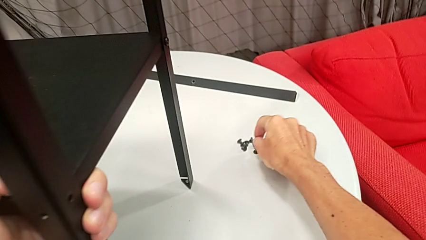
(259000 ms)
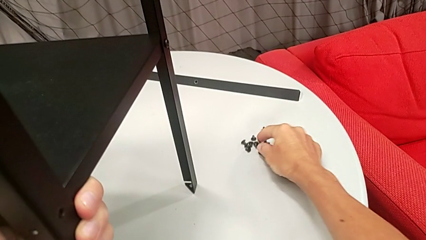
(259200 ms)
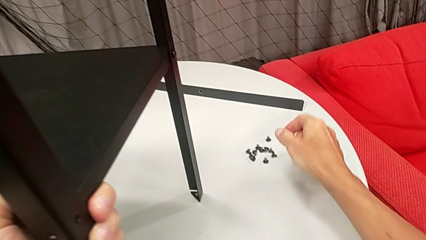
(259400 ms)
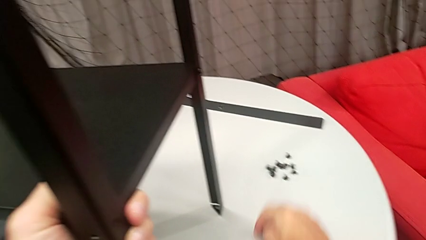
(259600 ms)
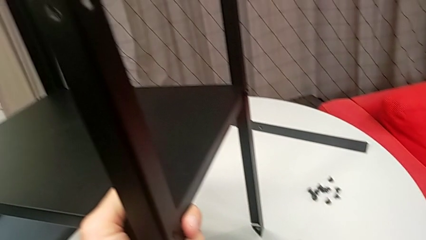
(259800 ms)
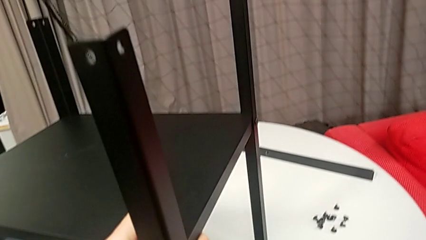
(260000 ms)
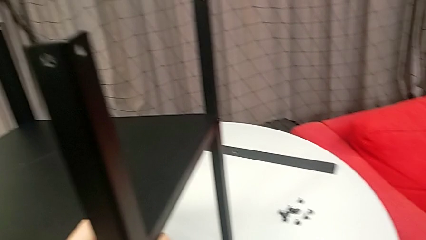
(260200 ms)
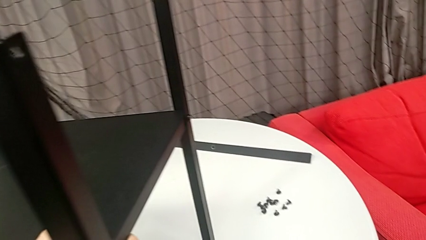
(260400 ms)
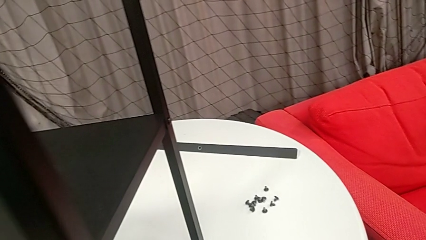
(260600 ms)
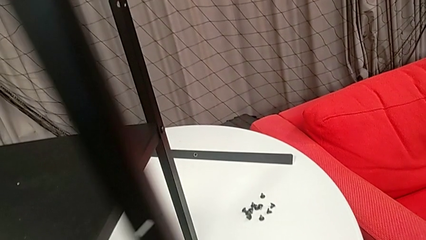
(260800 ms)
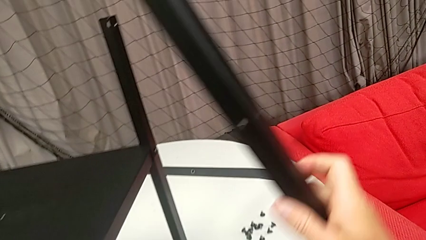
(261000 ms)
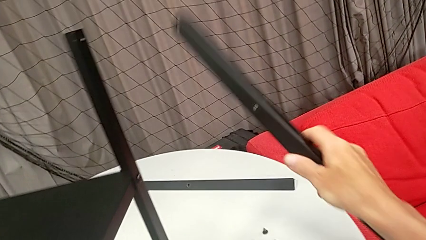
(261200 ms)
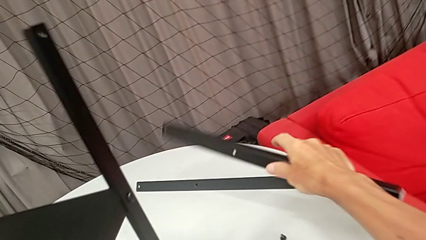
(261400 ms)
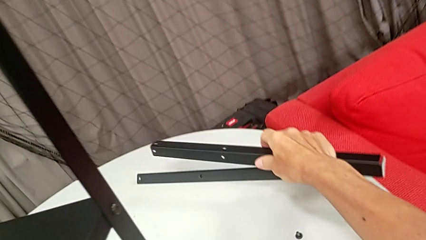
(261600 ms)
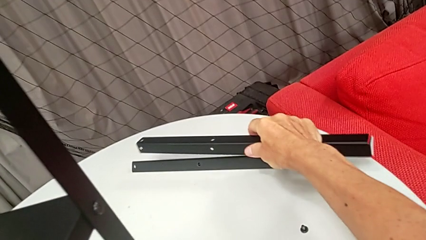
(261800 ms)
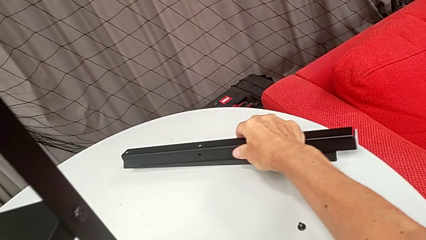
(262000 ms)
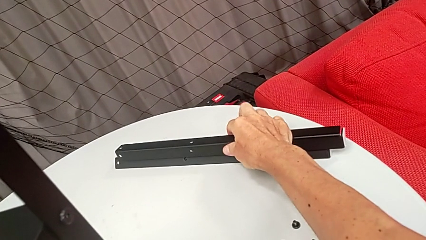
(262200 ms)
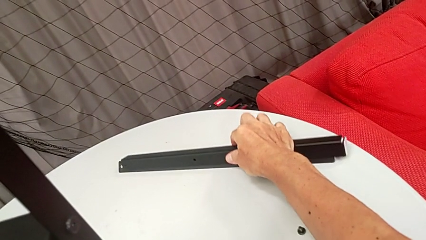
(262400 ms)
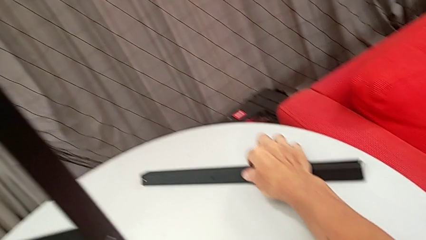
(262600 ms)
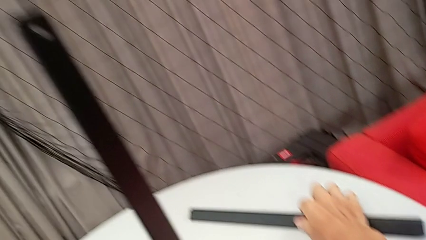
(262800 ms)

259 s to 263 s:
The camera wearer is disassembling the second leg from the shelf. They place the hex socket head, approach the second leg, disassemble it and place it.

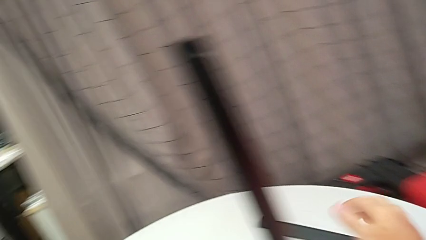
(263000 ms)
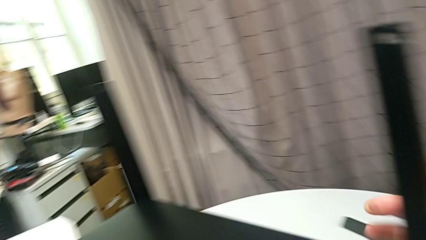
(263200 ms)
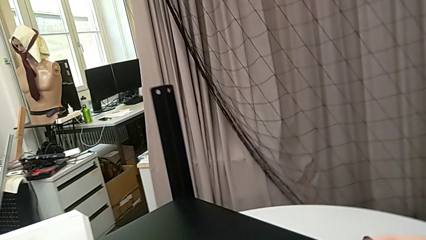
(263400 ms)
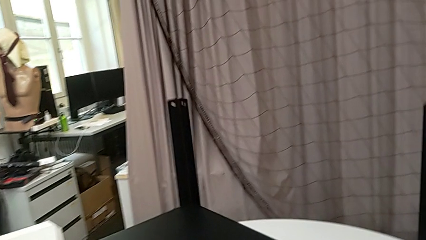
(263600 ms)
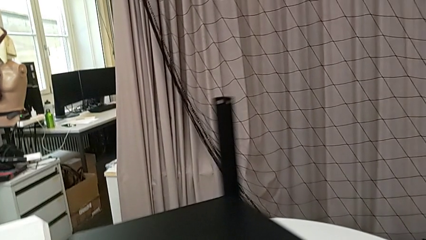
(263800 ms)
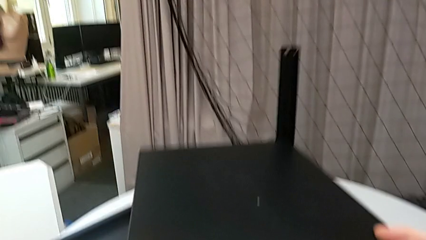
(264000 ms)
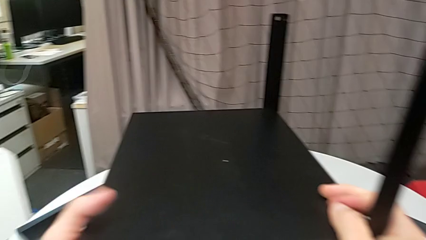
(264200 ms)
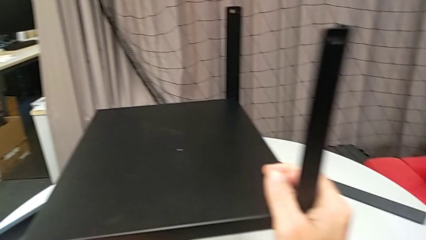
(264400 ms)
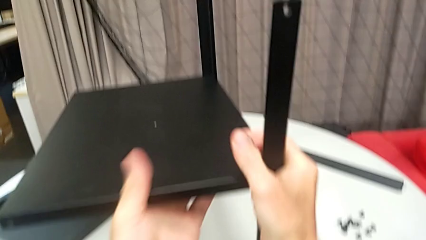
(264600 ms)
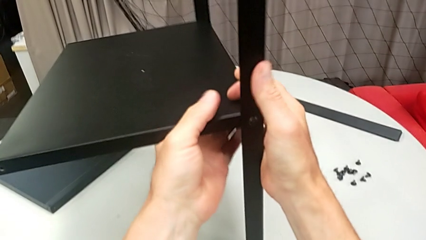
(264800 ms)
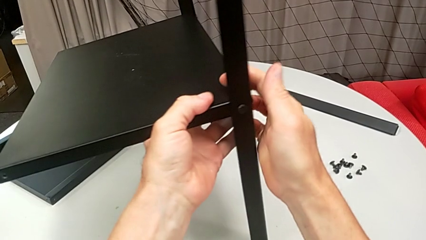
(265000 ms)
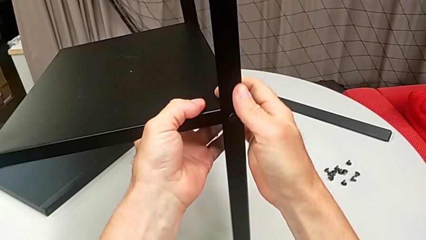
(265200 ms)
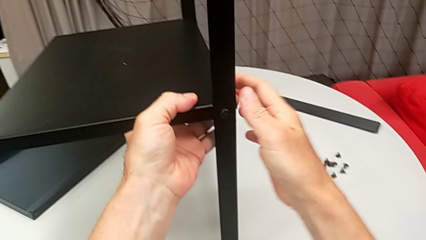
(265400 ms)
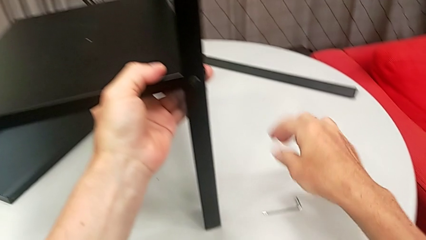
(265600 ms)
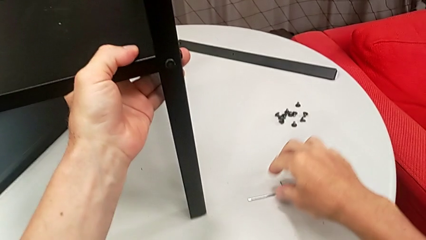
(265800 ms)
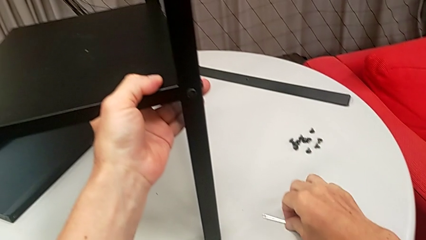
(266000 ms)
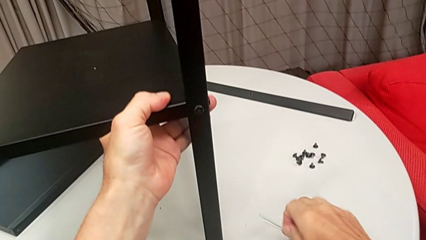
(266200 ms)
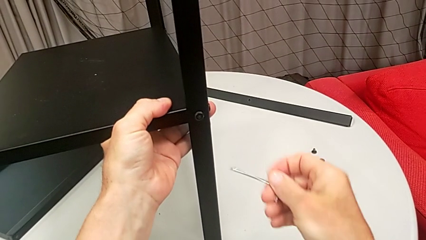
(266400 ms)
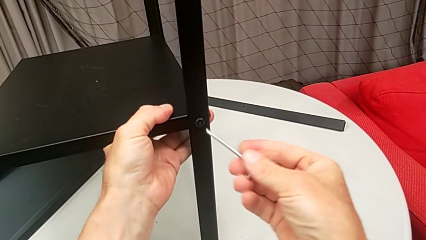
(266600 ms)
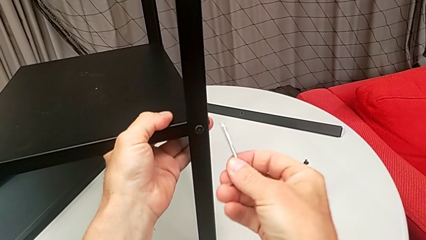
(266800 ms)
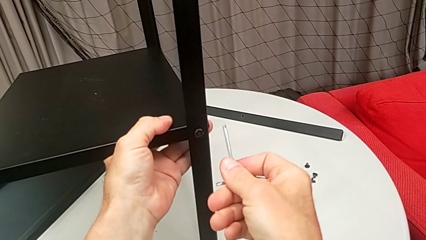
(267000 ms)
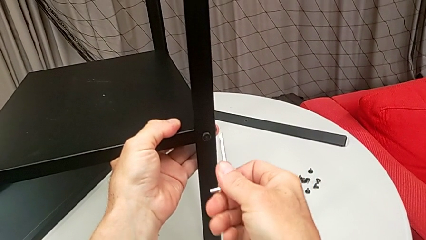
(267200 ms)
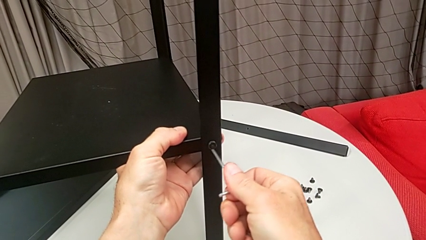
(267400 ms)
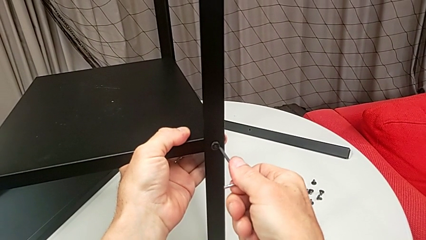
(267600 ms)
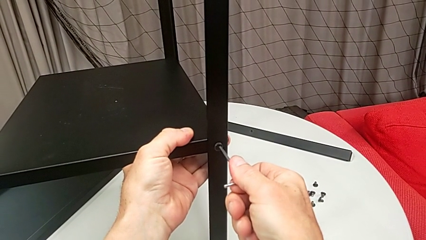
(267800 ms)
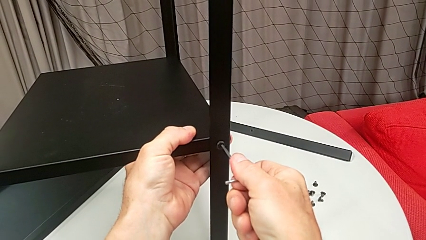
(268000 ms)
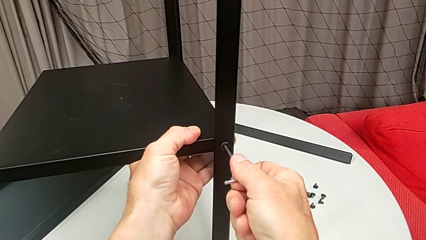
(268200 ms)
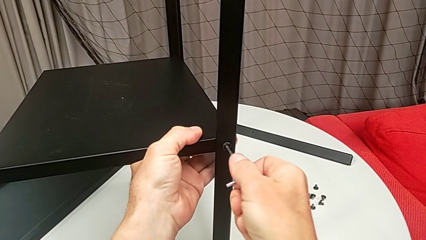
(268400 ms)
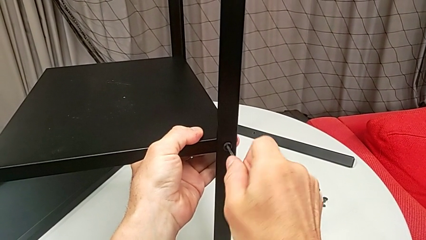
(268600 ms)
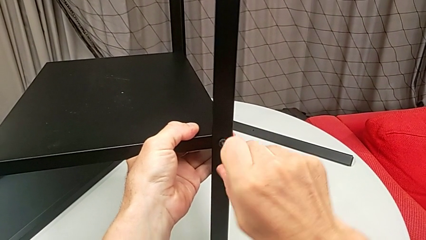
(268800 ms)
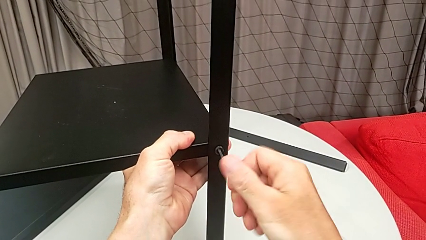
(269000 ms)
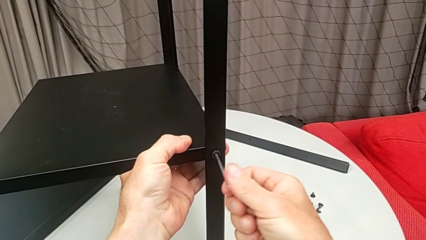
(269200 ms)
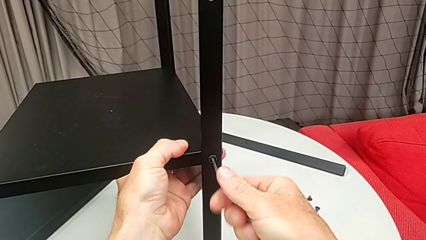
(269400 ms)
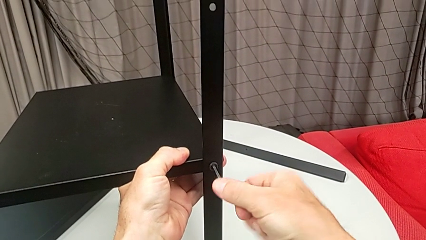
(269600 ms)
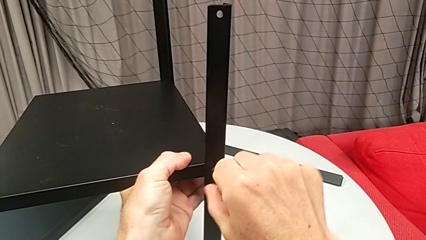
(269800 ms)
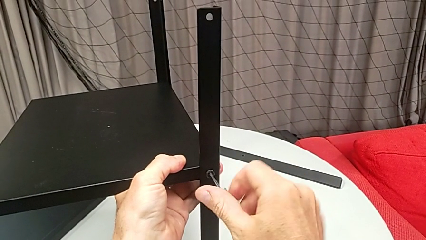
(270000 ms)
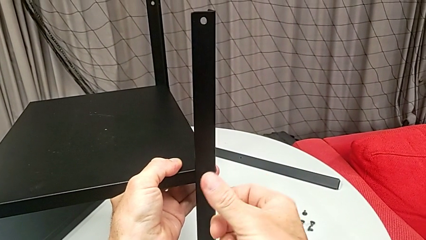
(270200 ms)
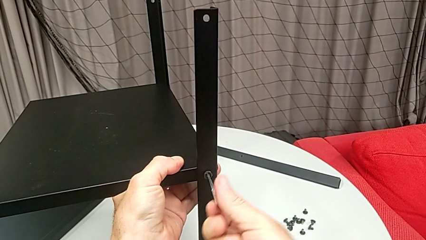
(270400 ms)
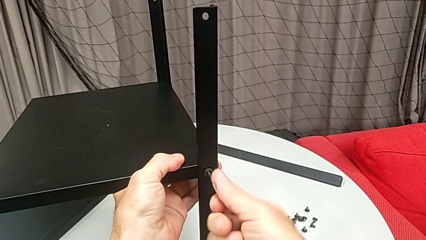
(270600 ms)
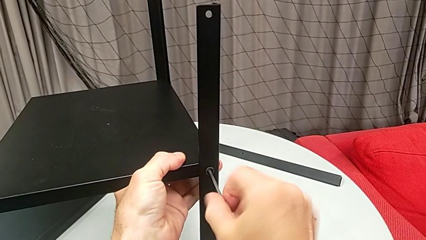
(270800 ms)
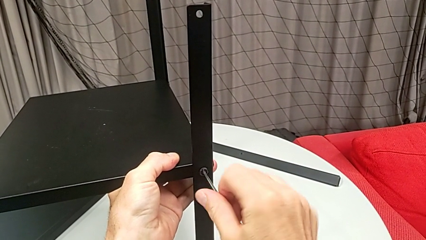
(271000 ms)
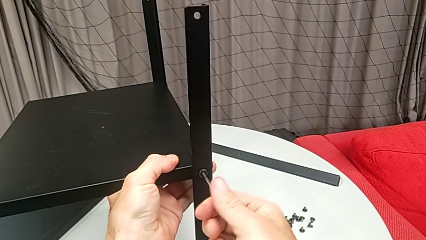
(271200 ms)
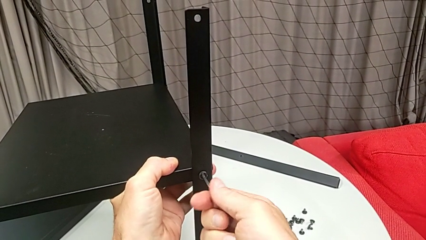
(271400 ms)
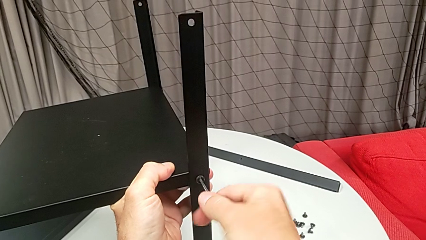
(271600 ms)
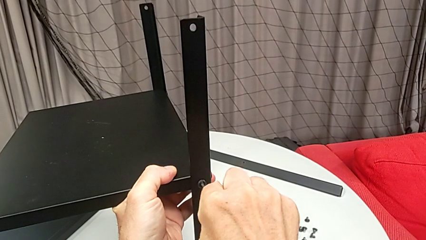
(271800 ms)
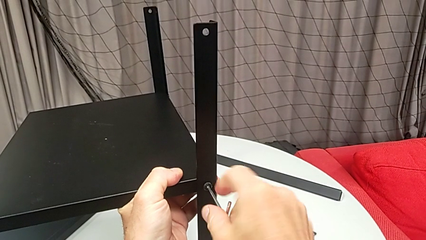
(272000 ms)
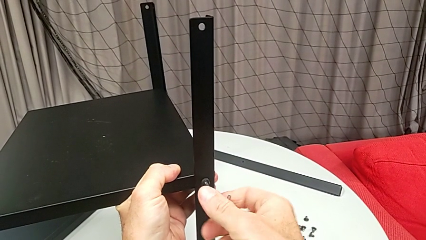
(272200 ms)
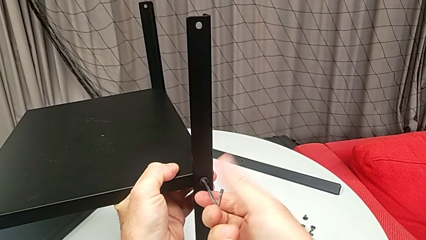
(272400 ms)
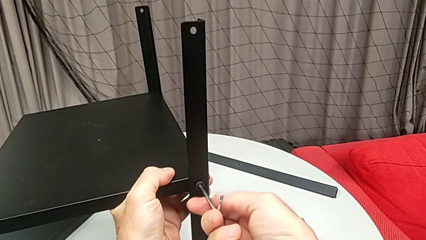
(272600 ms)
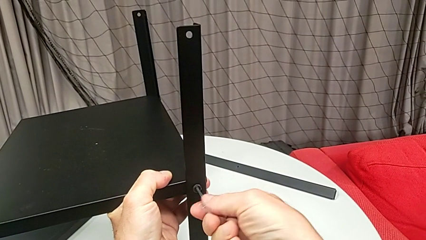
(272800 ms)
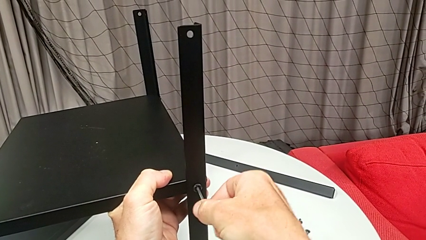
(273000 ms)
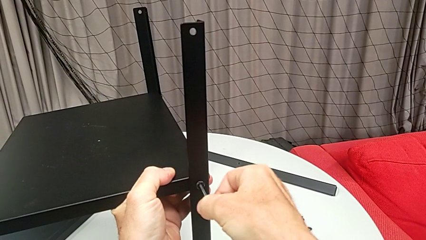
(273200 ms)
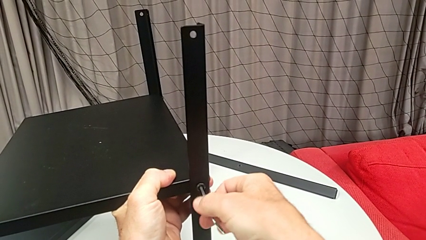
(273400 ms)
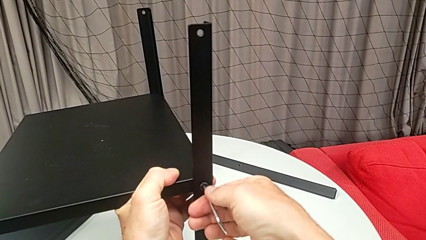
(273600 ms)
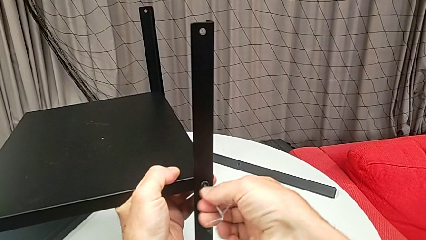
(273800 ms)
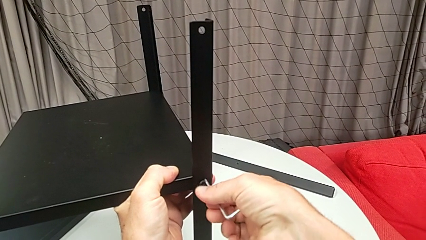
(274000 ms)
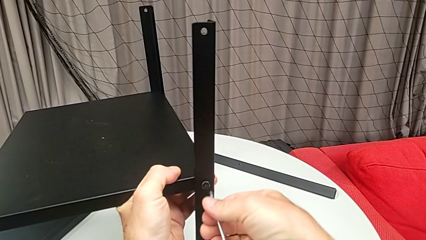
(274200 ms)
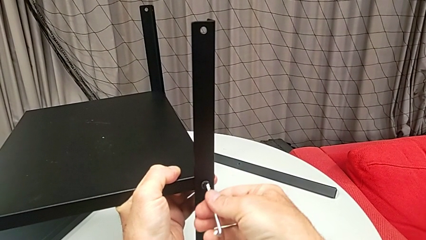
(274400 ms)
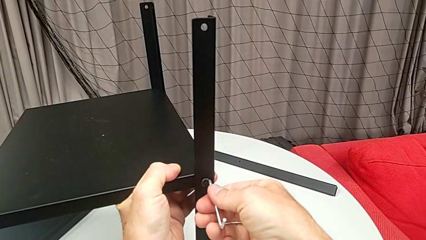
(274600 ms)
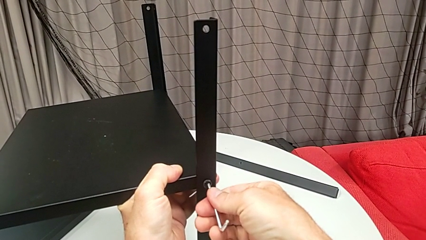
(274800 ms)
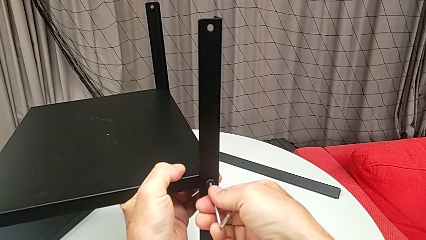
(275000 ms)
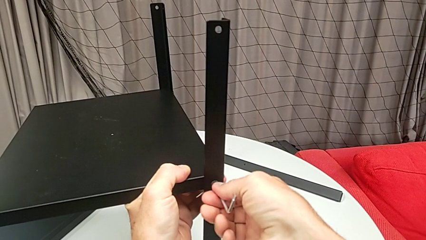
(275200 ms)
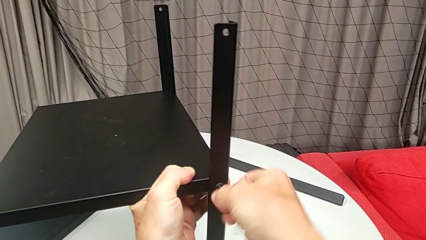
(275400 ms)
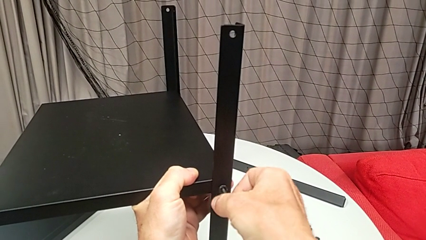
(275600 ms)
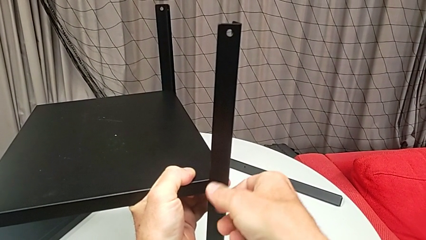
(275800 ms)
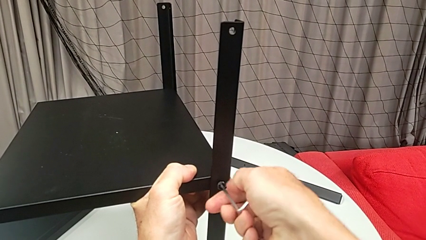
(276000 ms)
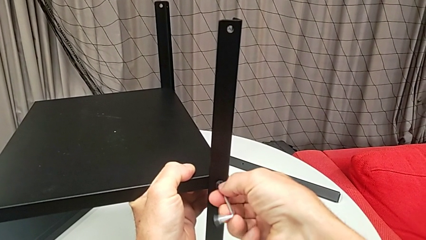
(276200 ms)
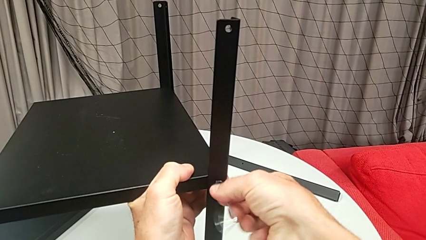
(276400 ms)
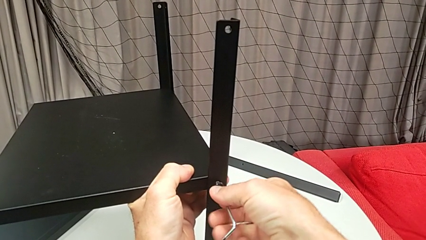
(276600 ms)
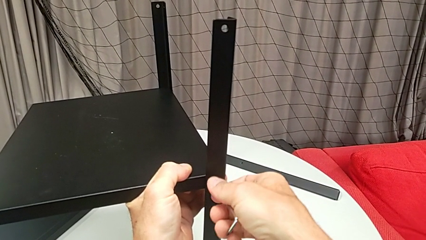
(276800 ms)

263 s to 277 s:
The camera wearer is disassembling the third leg from the shelf. They rotate the nightstand, grab it, grab the Allen wrench, insert it, unscrew the hex socket head, insert the Allen wrench and unscrew the hex socket head.
